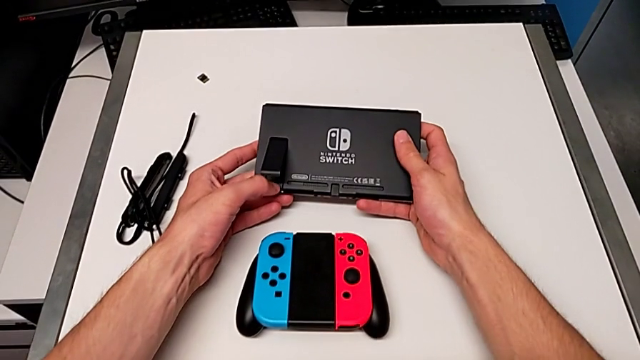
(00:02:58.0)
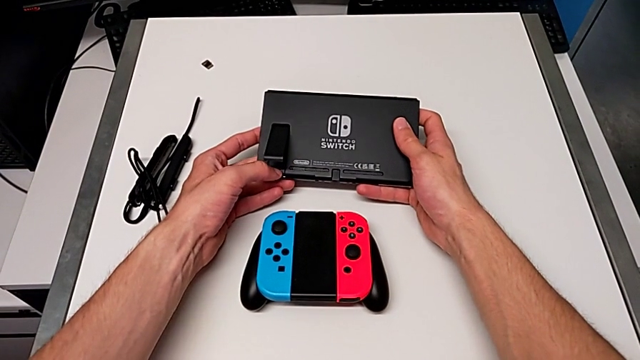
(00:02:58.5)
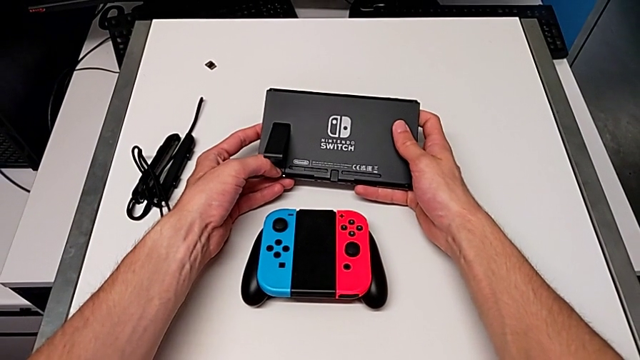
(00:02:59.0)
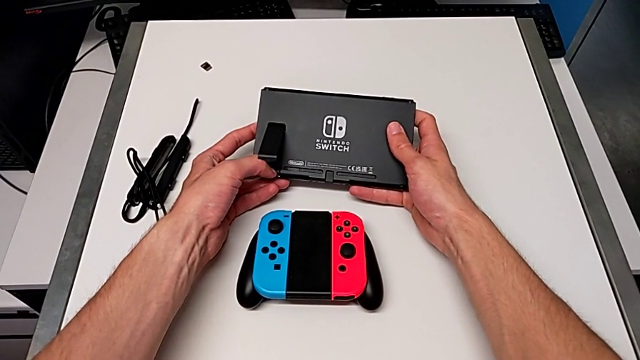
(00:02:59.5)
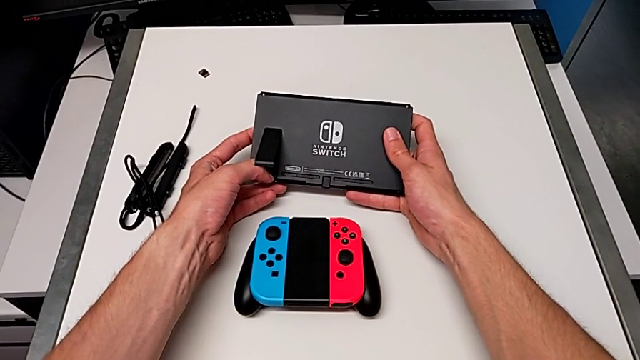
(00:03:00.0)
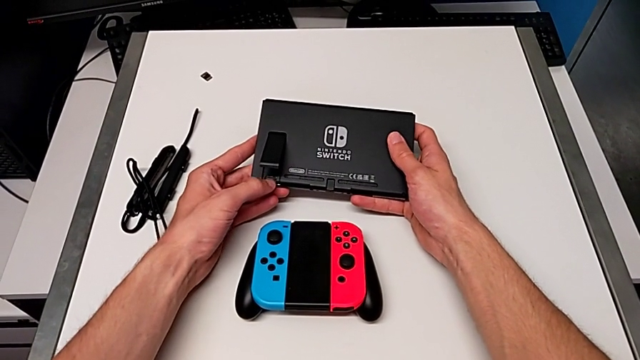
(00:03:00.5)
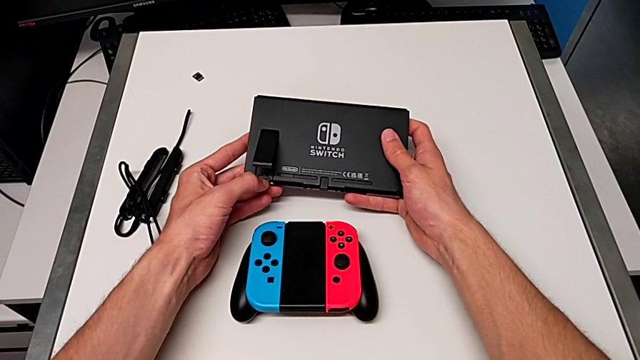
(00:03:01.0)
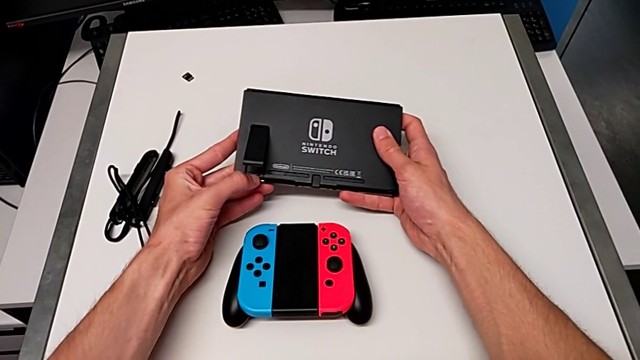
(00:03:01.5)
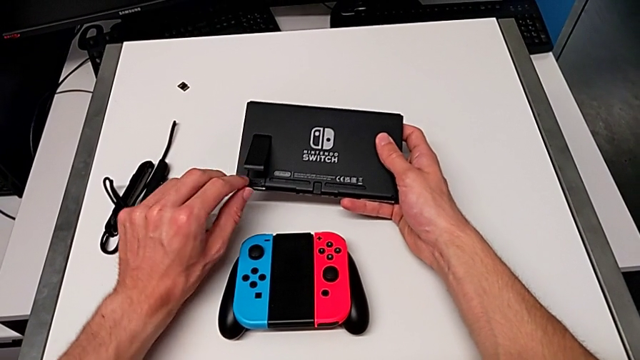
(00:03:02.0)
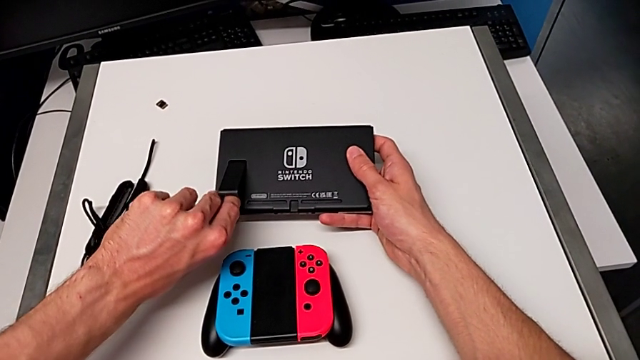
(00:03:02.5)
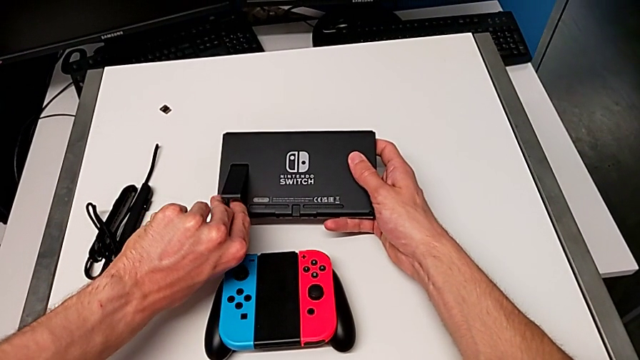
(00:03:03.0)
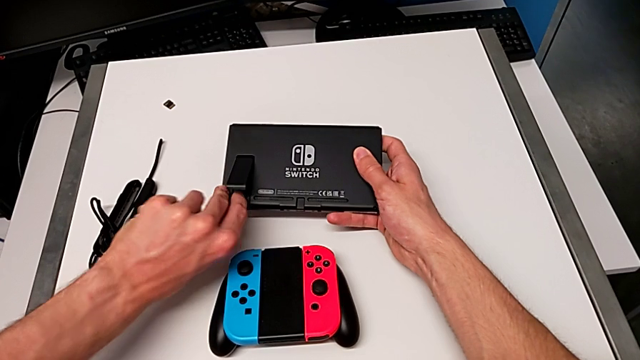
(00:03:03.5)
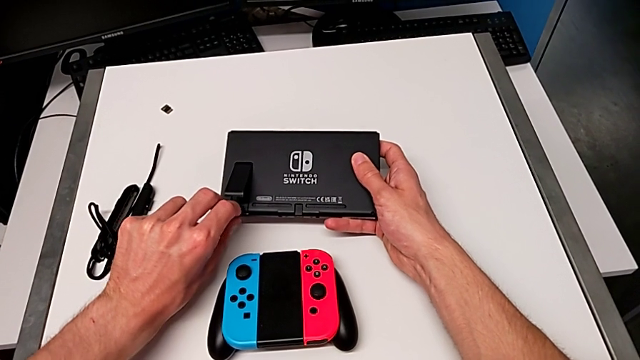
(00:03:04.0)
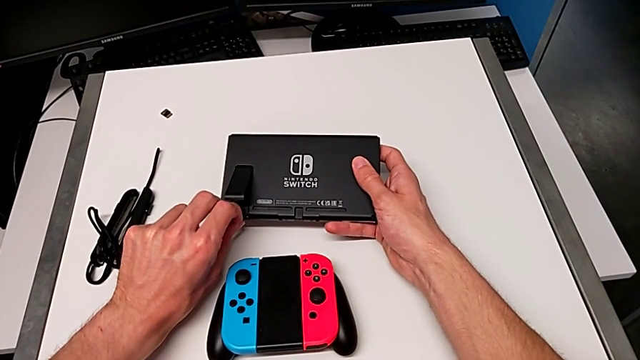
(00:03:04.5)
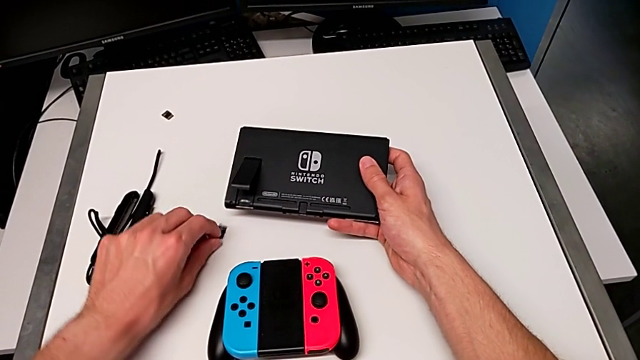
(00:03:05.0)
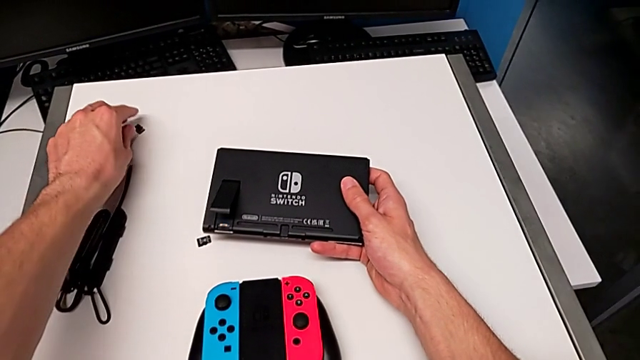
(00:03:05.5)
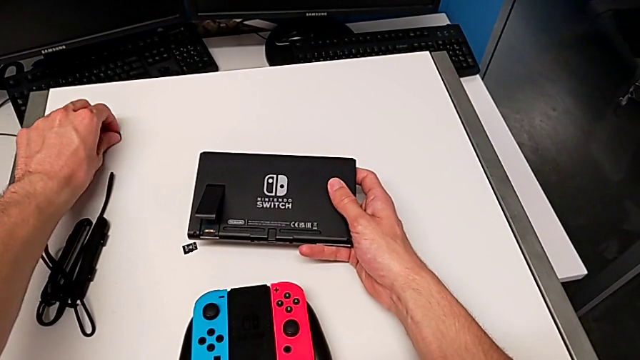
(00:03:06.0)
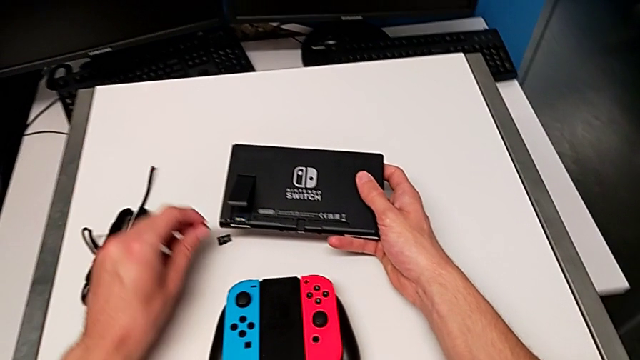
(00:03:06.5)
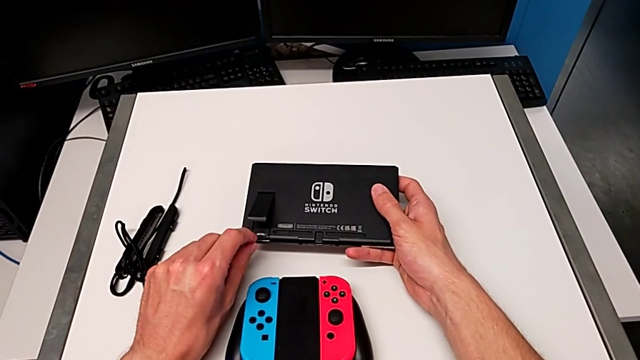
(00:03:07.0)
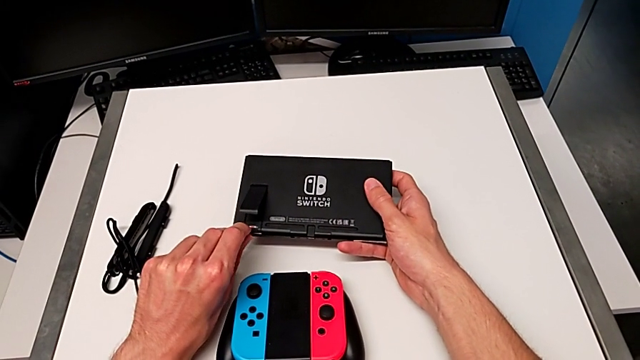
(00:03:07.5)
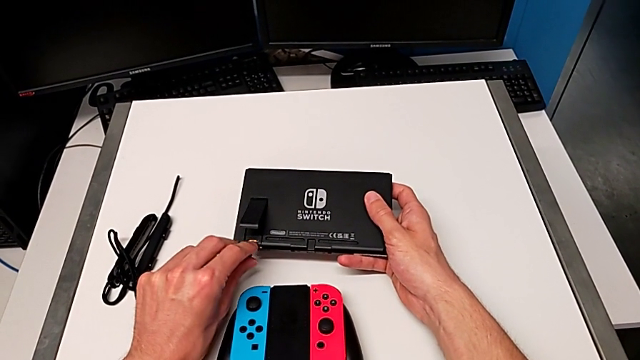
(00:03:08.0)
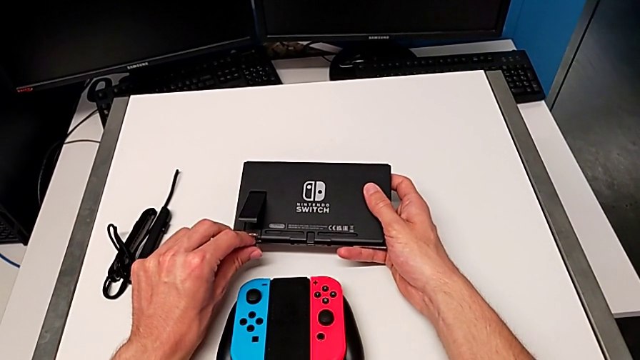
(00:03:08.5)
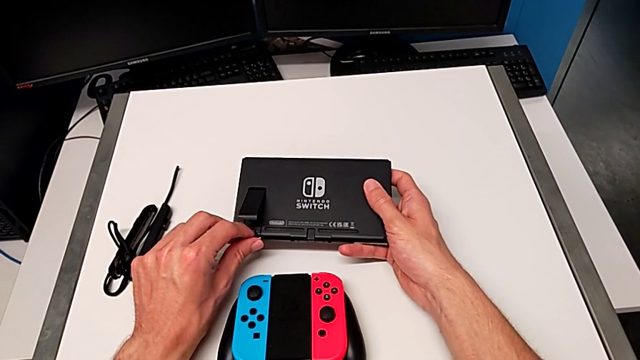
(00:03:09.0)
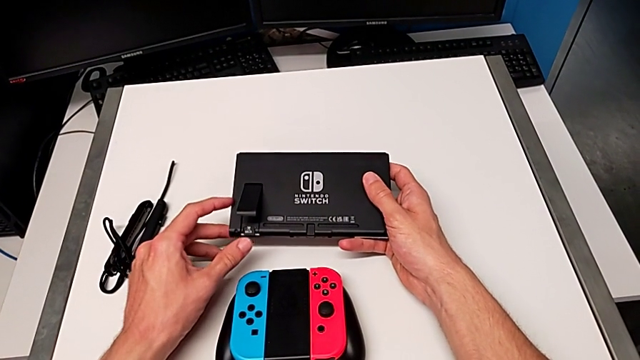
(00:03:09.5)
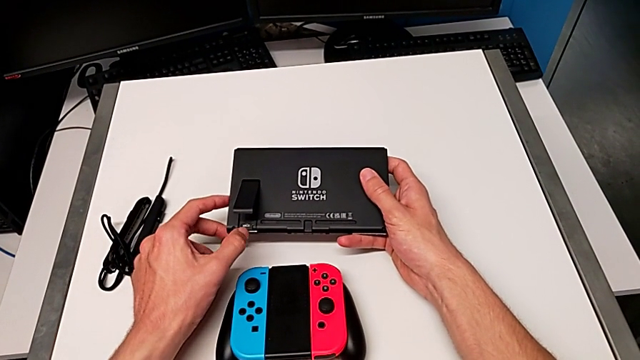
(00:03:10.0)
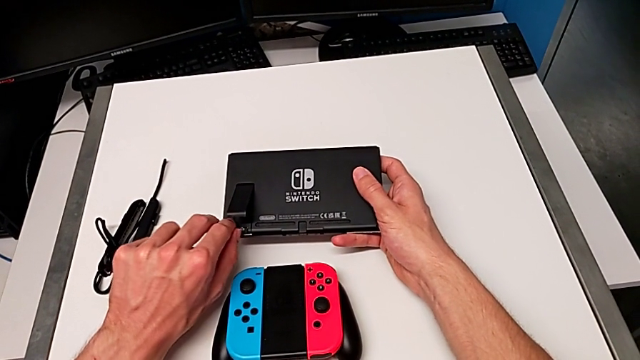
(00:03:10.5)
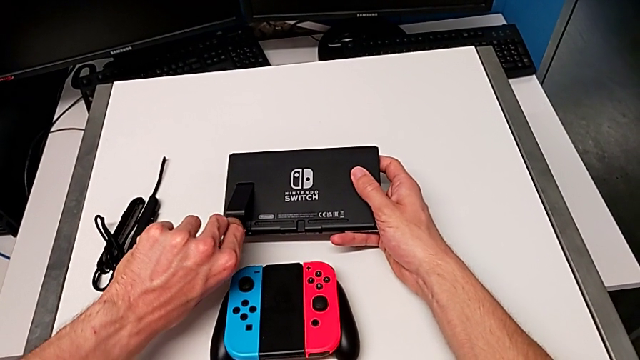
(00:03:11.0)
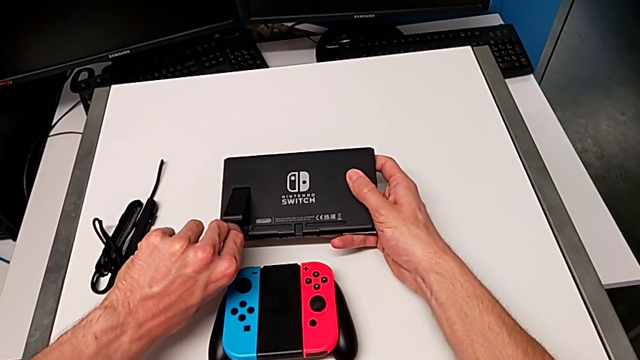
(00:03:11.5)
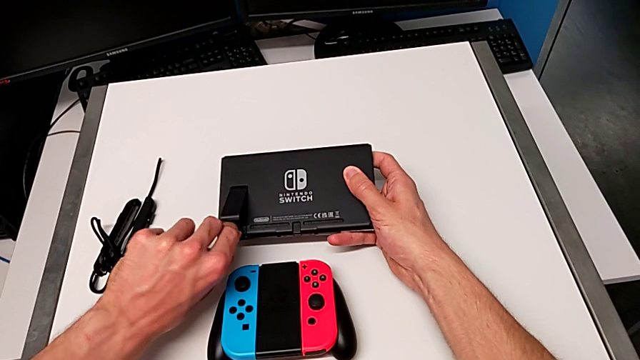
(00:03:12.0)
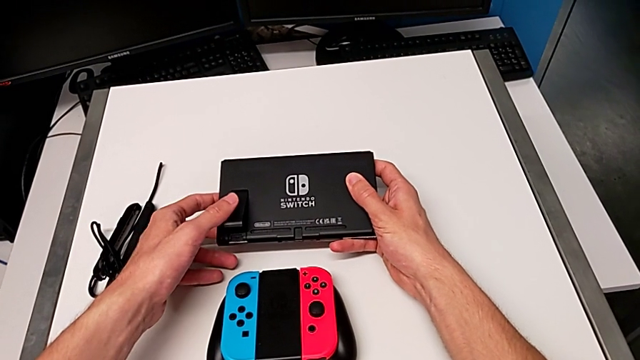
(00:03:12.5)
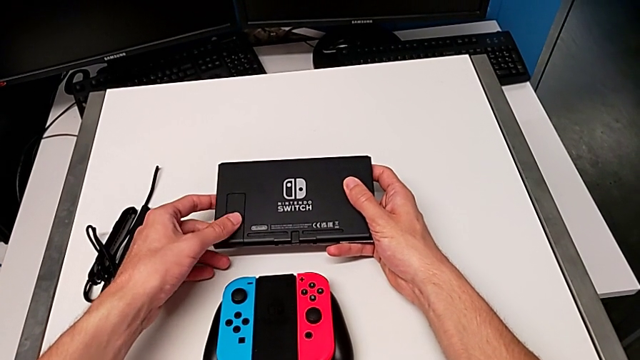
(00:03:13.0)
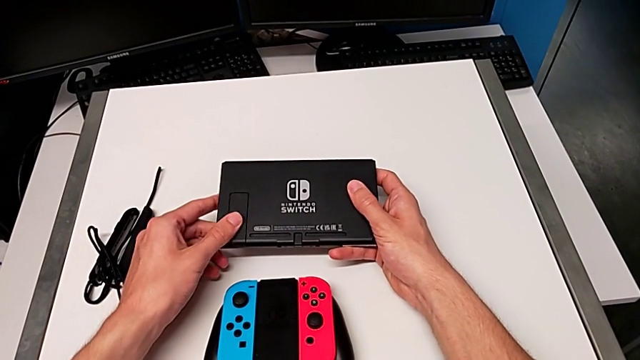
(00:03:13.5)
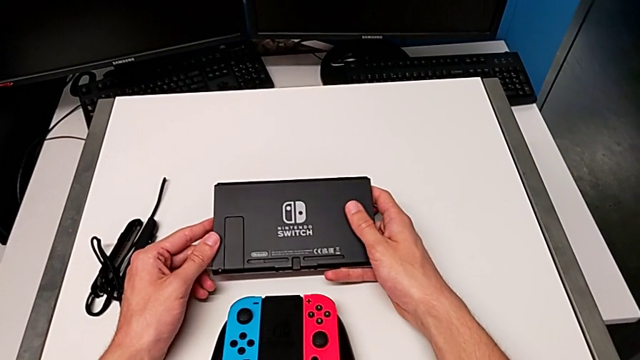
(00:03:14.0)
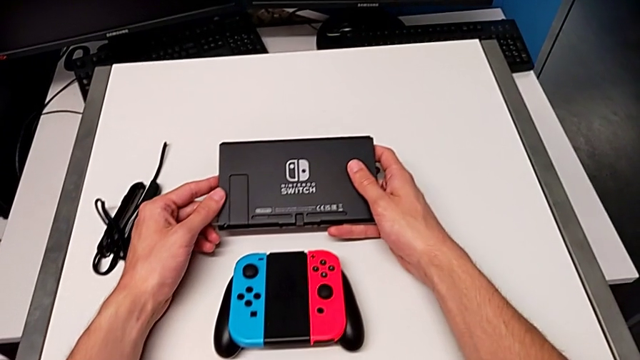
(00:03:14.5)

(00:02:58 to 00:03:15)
The camera wearer is exchanging the microSD card. They keep withdrawing the SD card, grab it, insert it and close the kickstand.

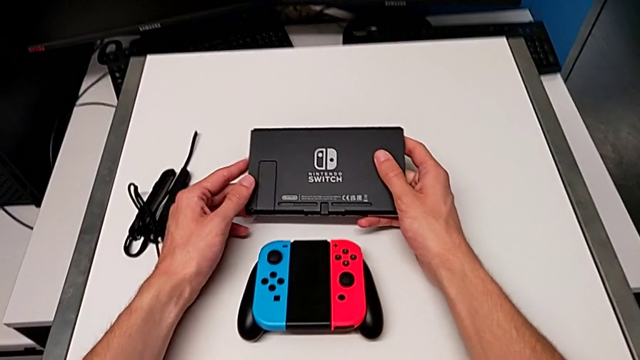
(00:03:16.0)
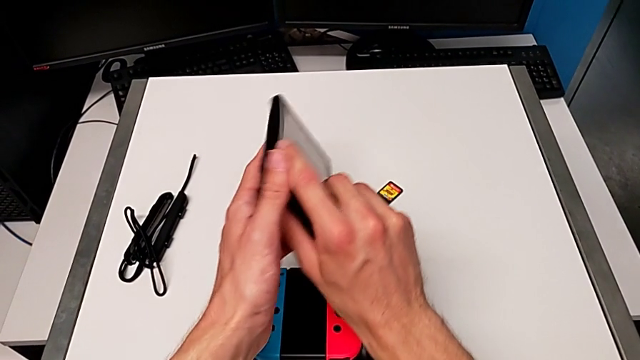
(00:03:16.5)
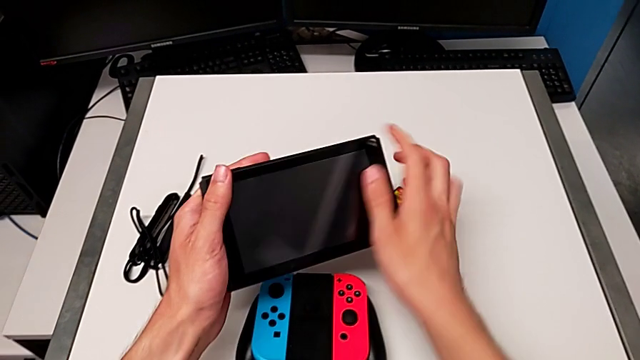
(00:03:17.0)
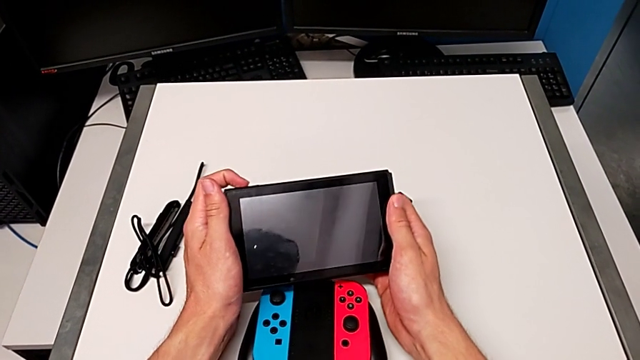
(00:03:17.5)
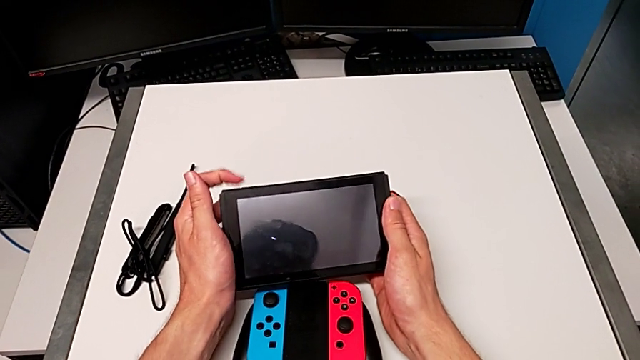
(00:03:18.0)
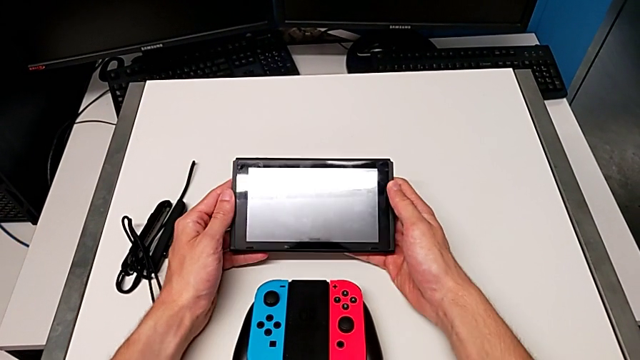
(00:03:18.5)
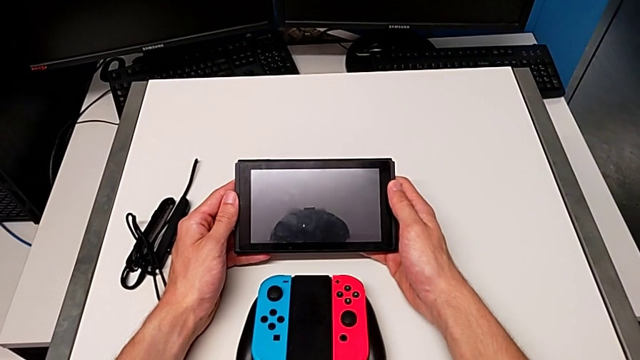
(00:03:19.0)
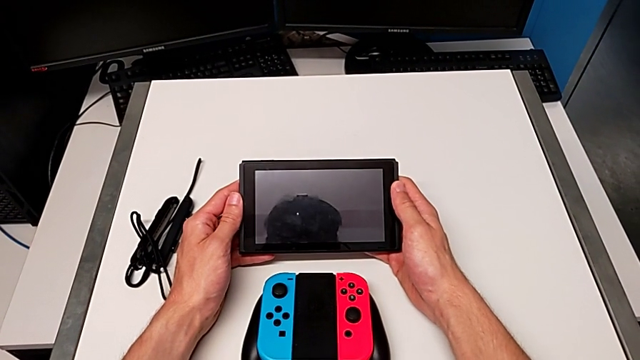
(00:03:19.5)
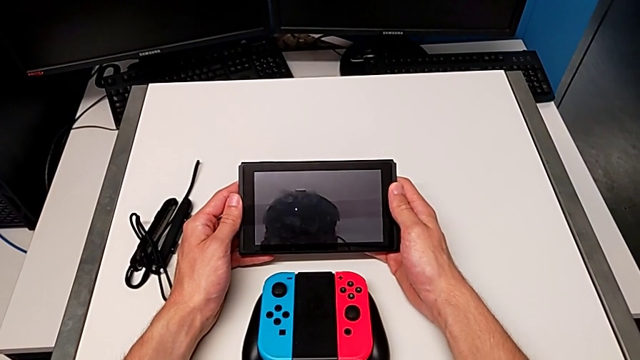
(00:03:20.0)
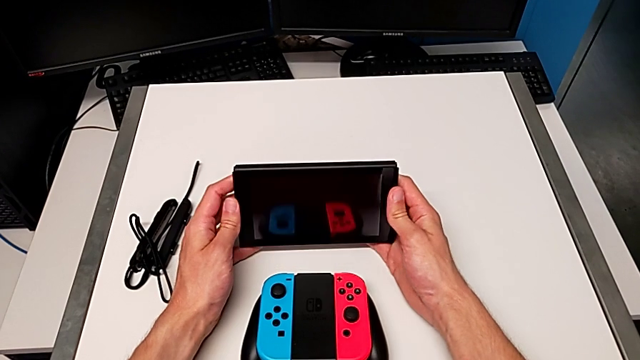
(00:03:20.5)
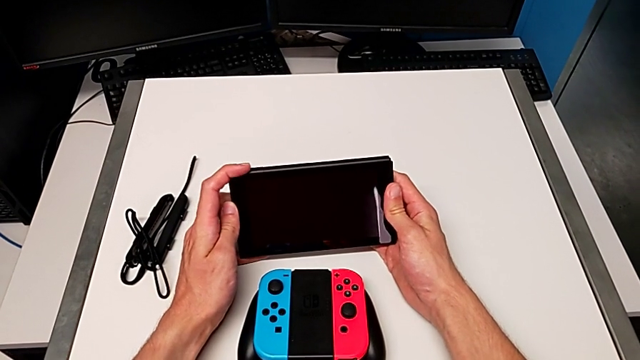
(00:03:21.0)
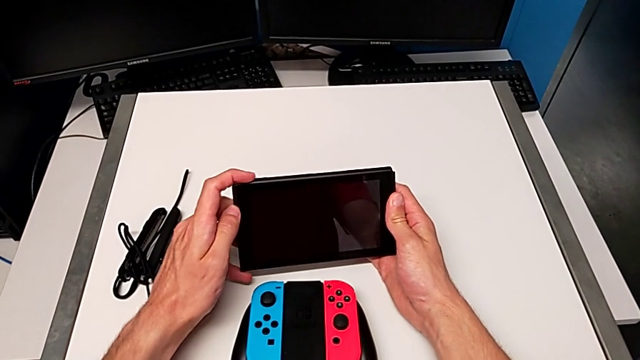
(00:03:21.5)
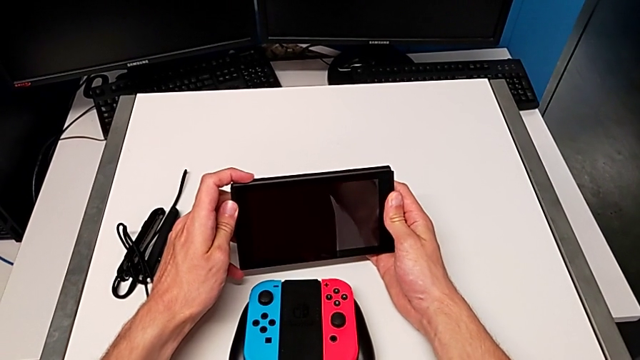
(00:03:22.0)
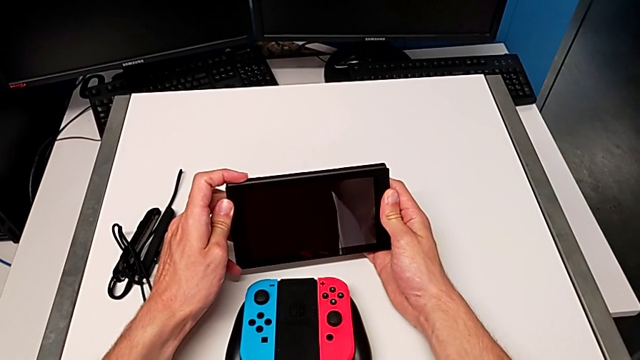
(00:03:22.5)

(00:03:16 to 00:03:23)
The camera wearer is turning on the Nintendo Switch. They flip the Nintendo Switch and turn it on.
